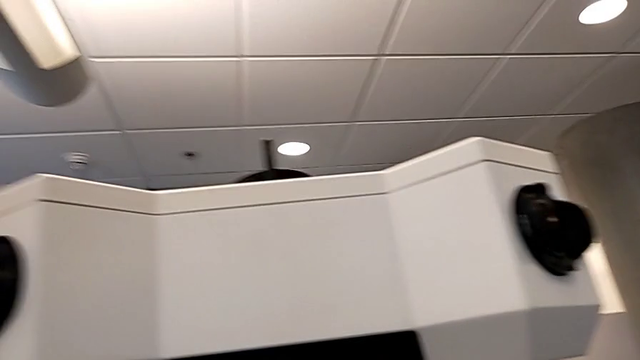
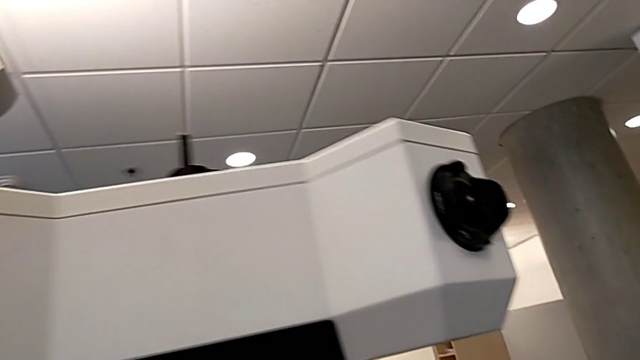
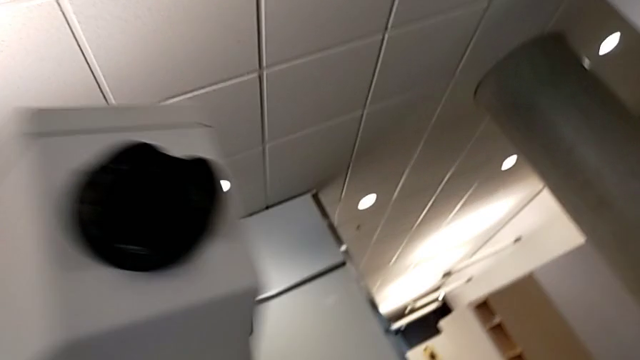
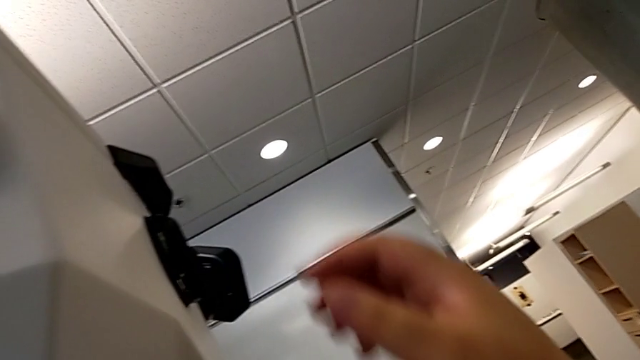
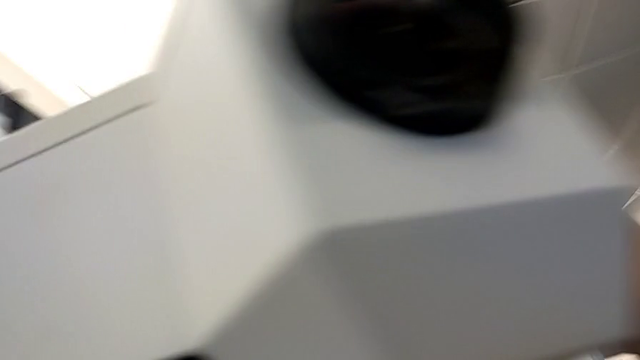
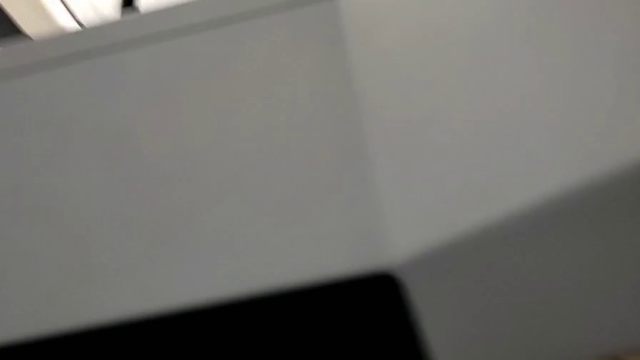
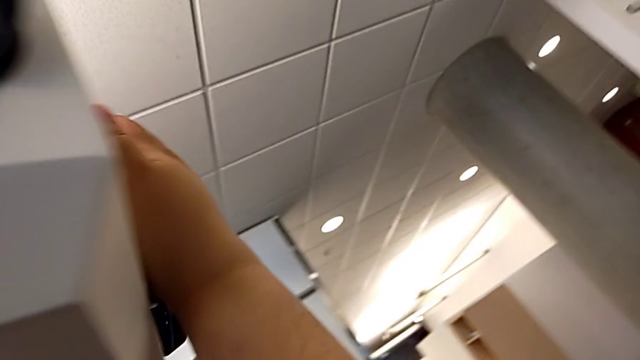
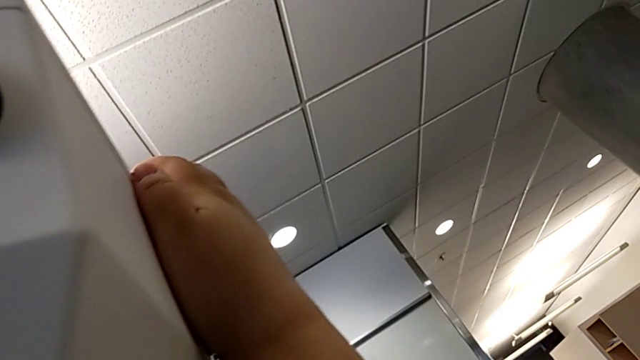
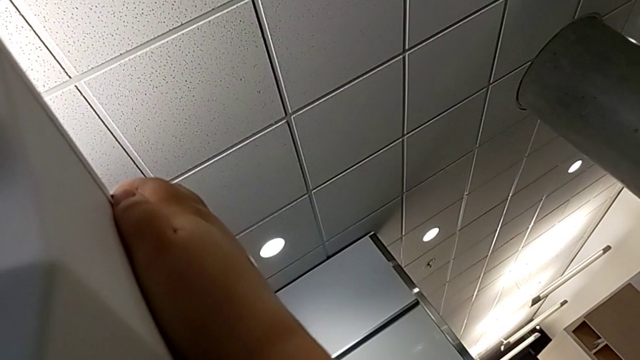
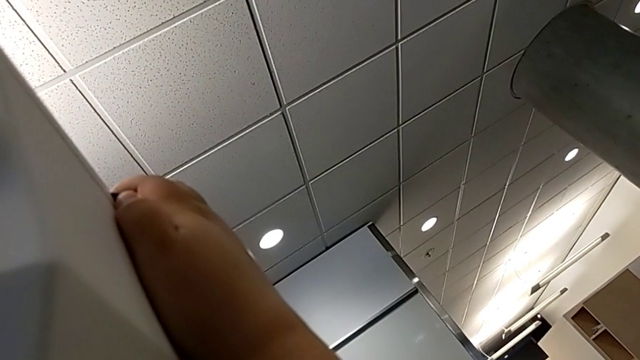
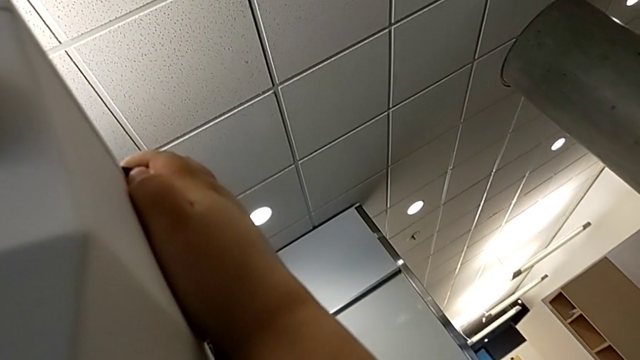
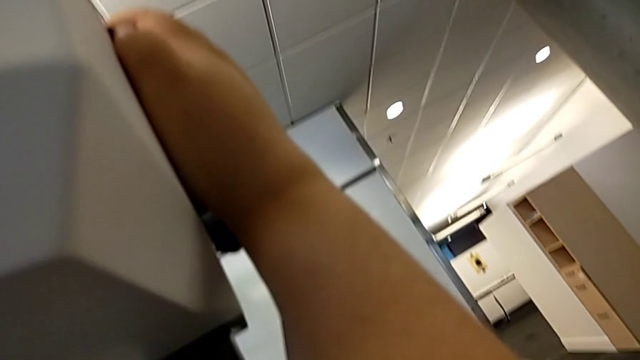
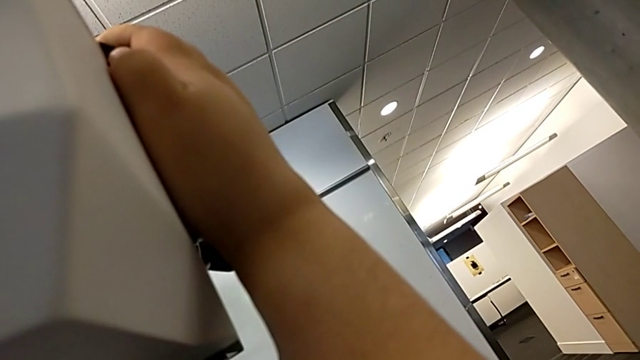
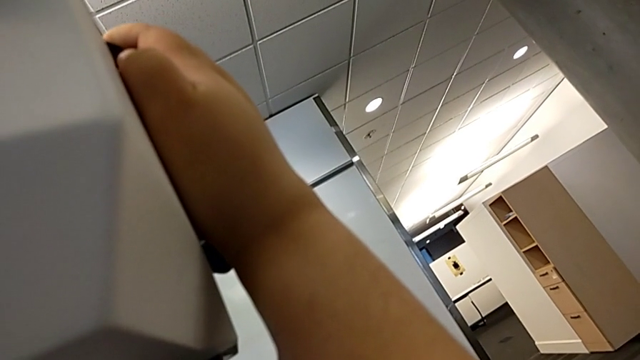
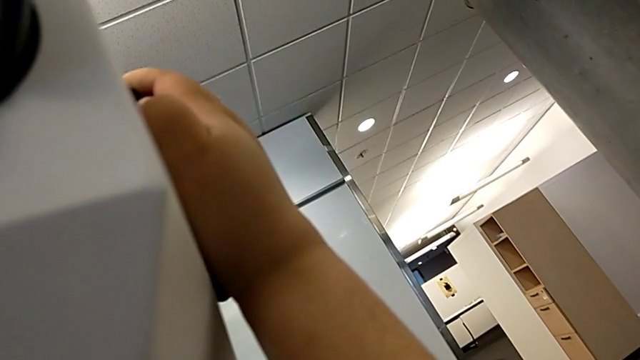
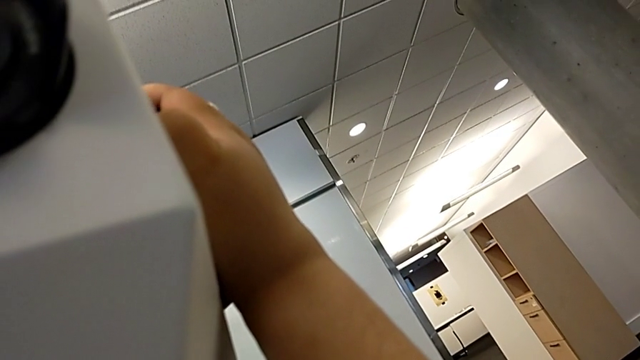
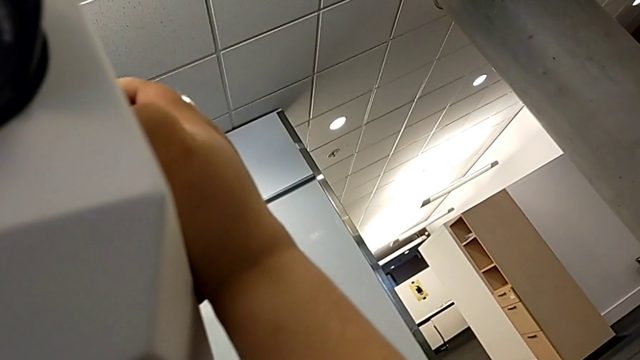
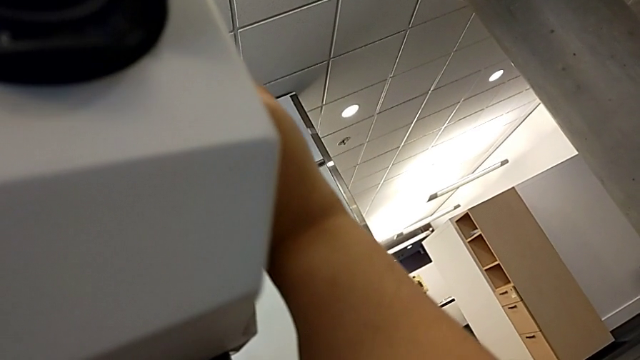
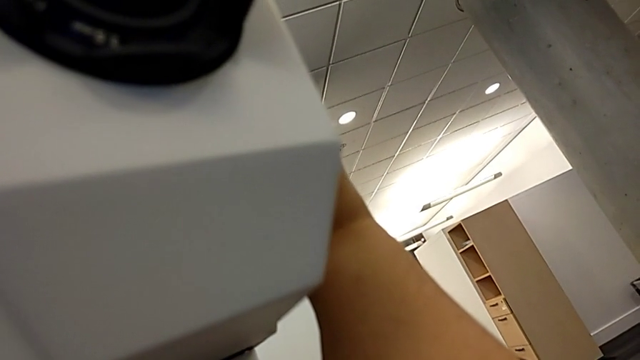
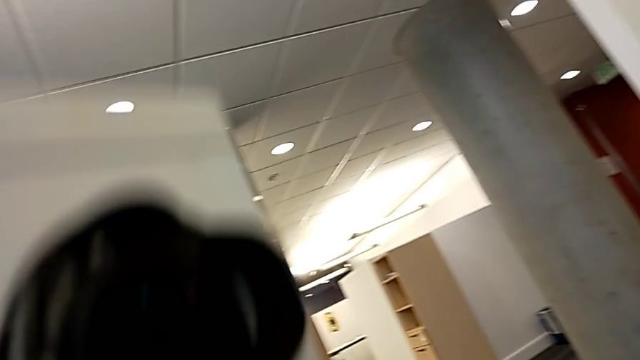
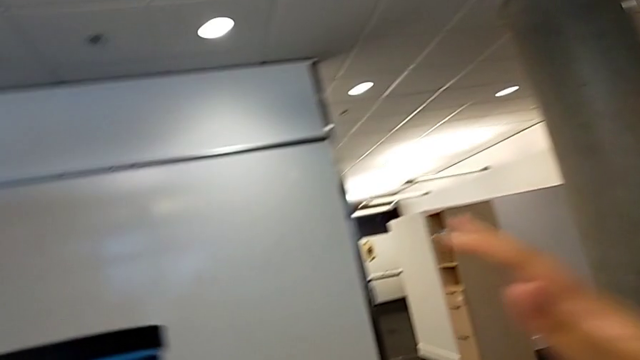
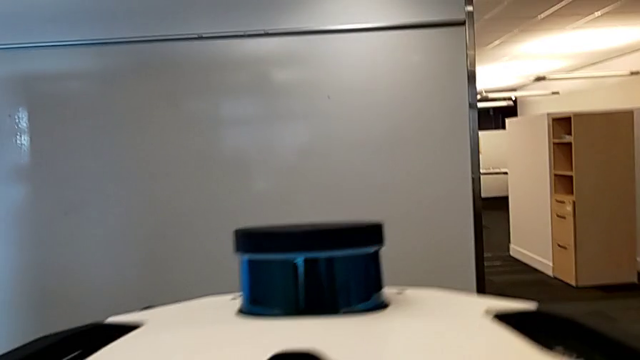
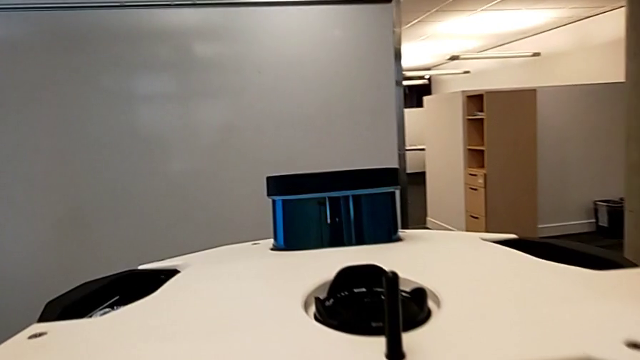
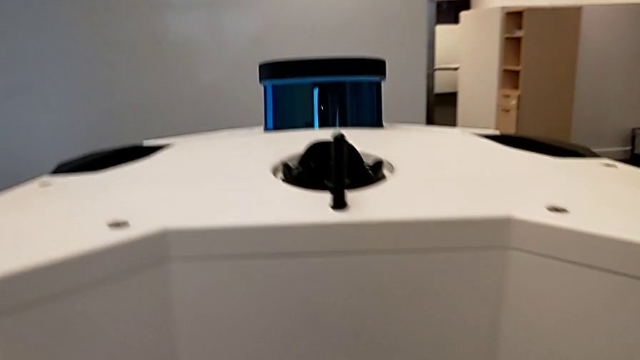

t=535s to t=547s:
The camera wearer slices the head of the device. They grab the top M6 head and push the bottom M6 head.
